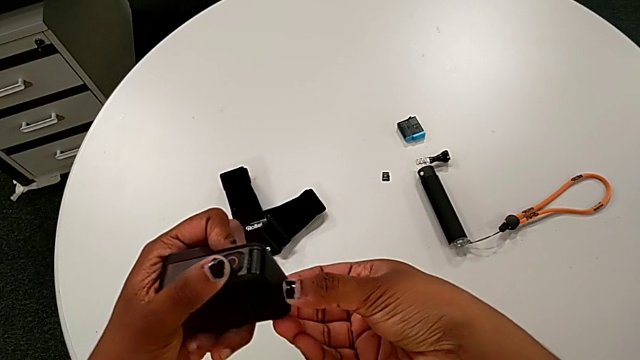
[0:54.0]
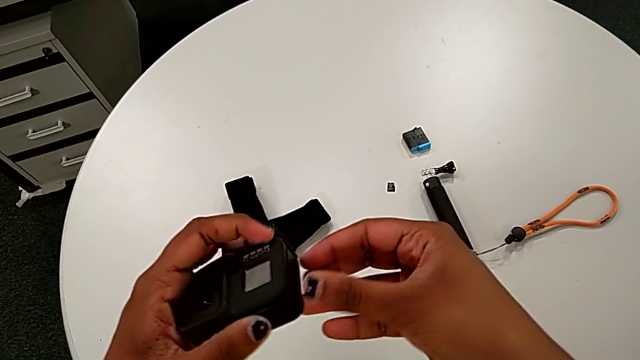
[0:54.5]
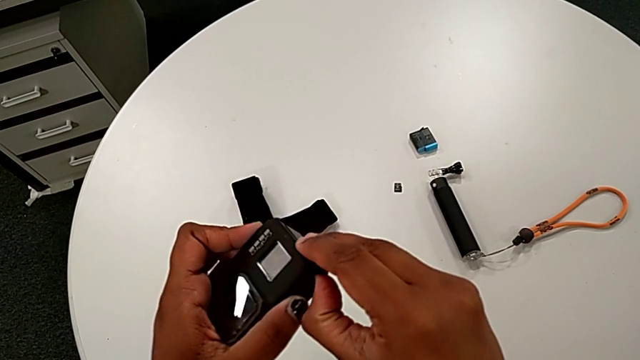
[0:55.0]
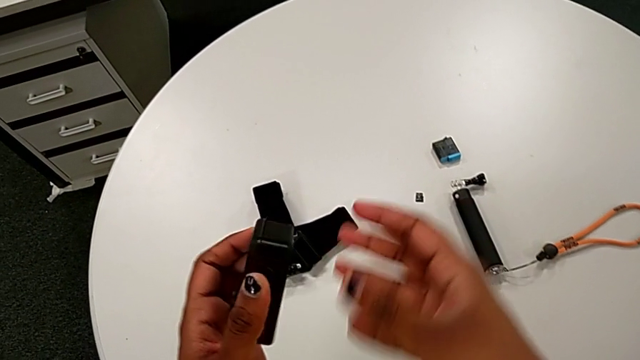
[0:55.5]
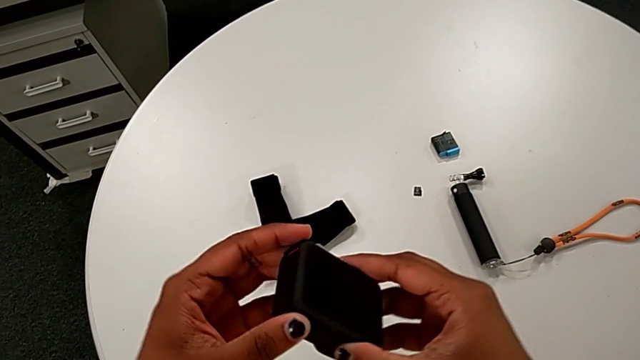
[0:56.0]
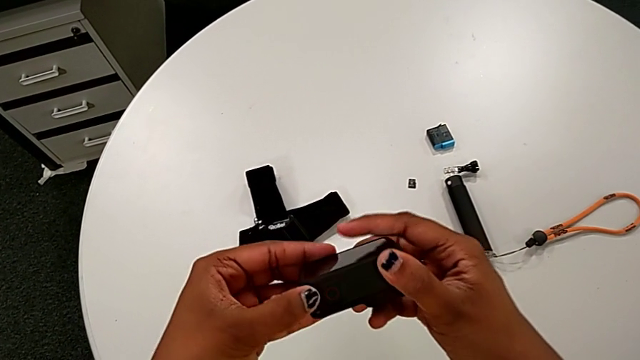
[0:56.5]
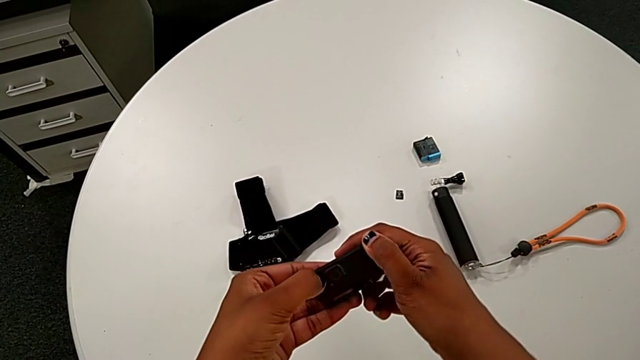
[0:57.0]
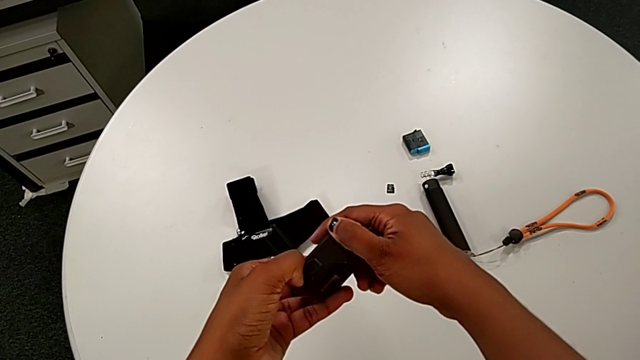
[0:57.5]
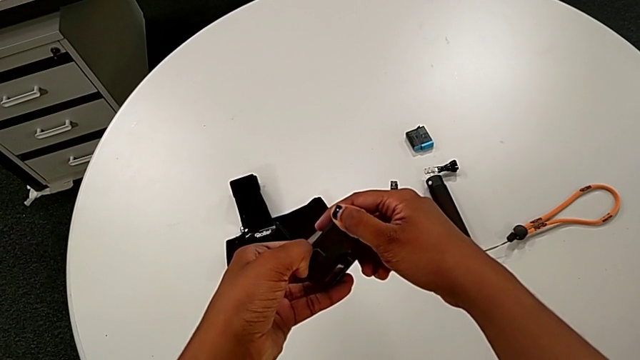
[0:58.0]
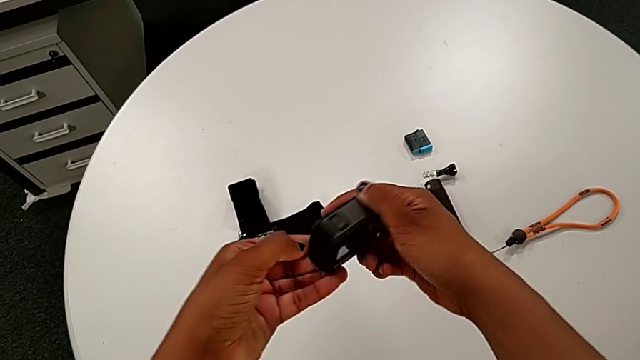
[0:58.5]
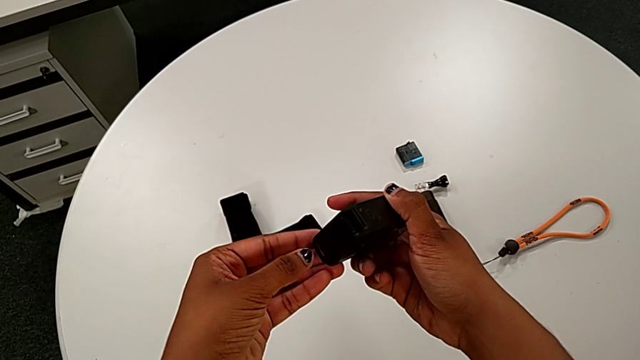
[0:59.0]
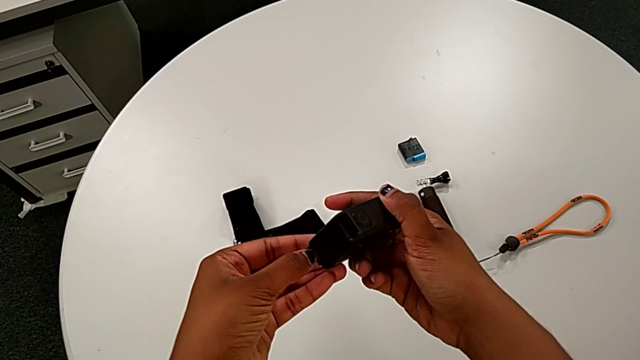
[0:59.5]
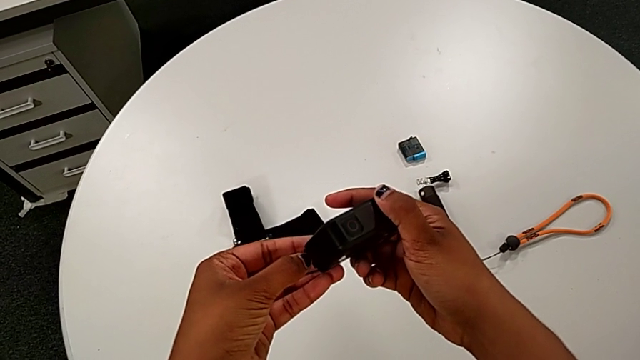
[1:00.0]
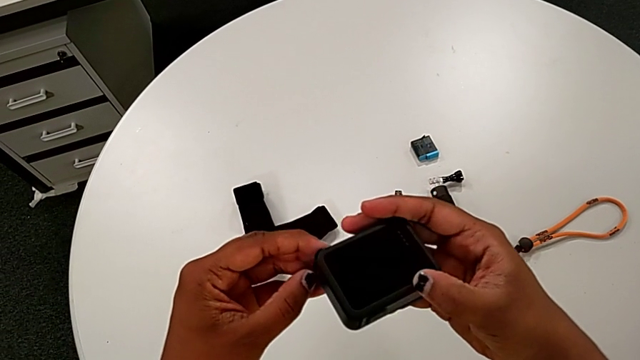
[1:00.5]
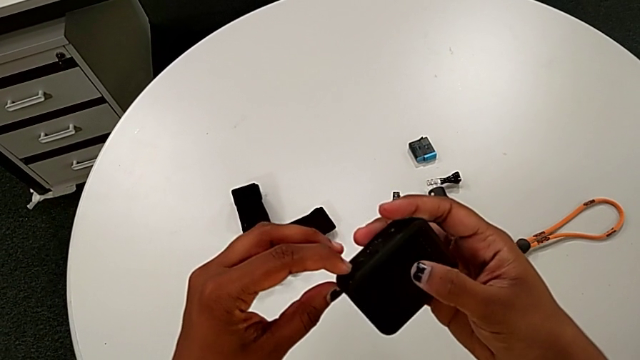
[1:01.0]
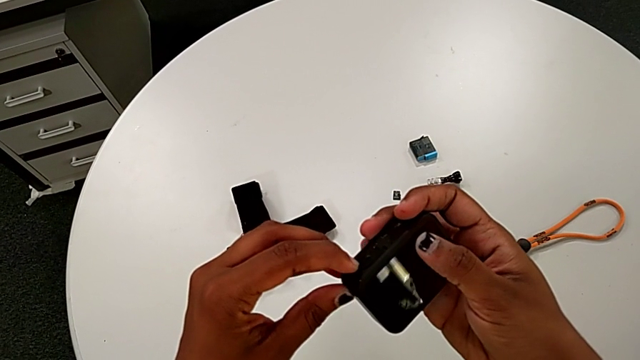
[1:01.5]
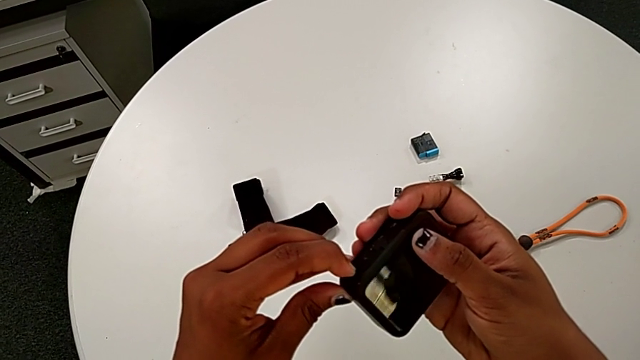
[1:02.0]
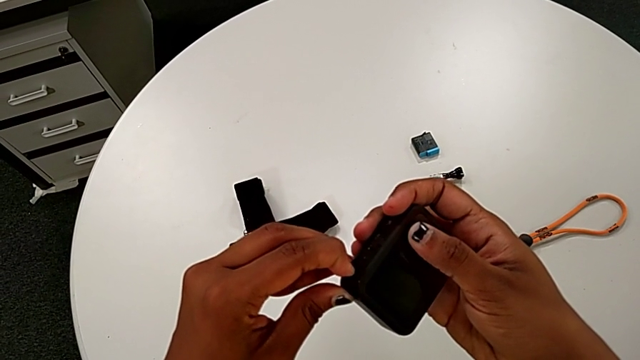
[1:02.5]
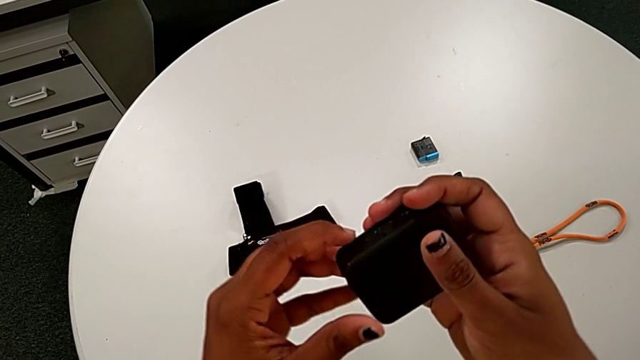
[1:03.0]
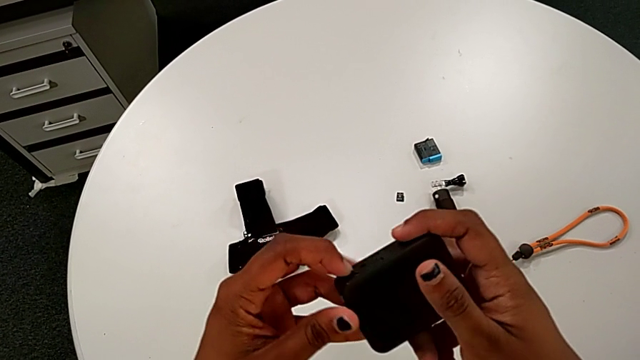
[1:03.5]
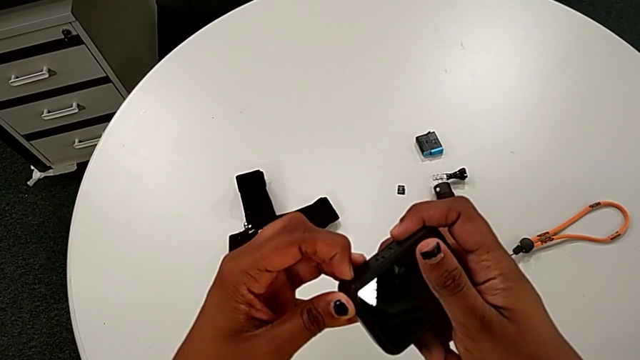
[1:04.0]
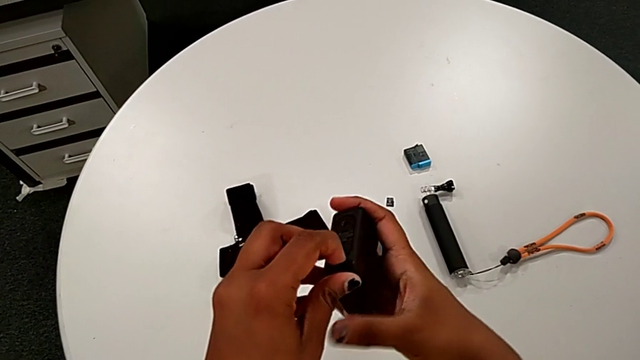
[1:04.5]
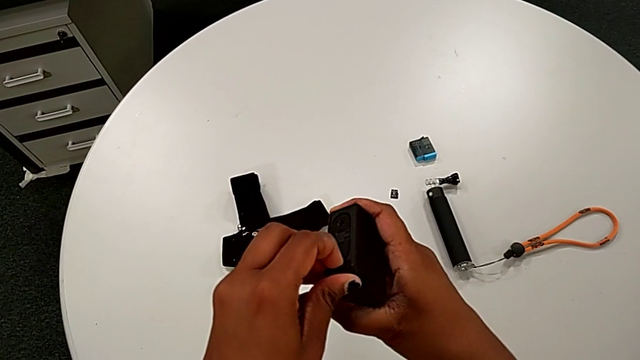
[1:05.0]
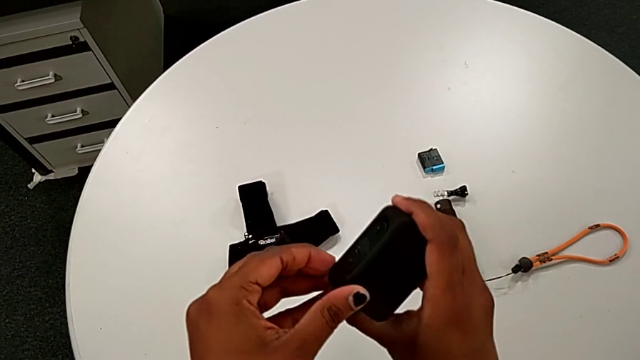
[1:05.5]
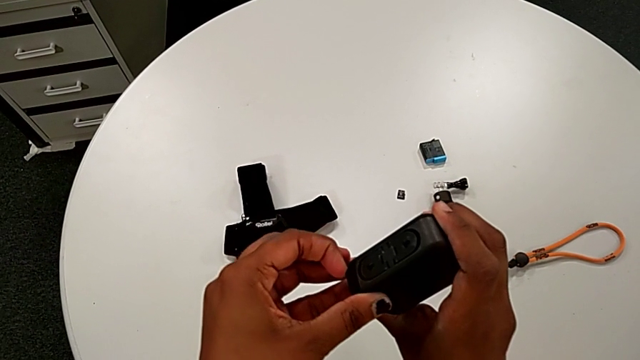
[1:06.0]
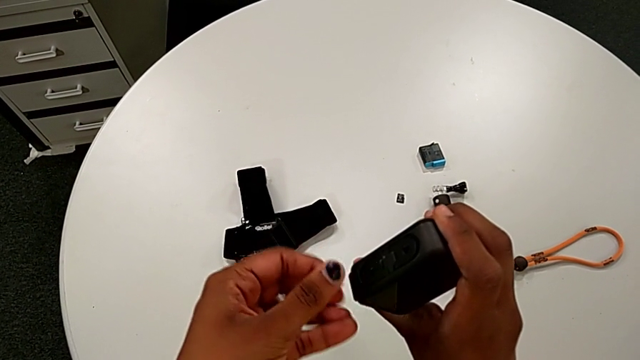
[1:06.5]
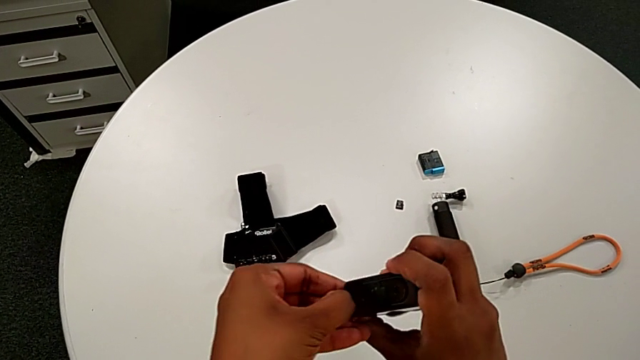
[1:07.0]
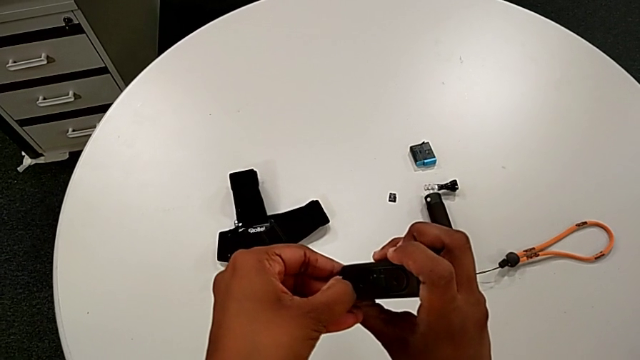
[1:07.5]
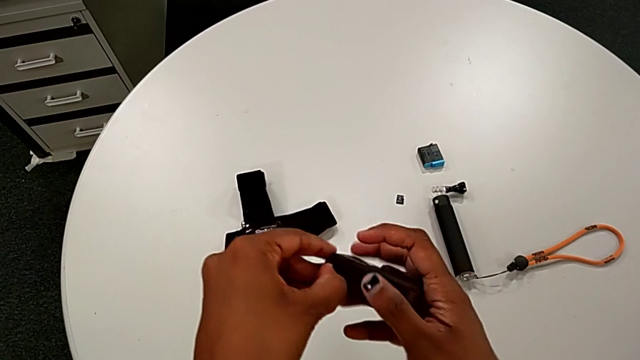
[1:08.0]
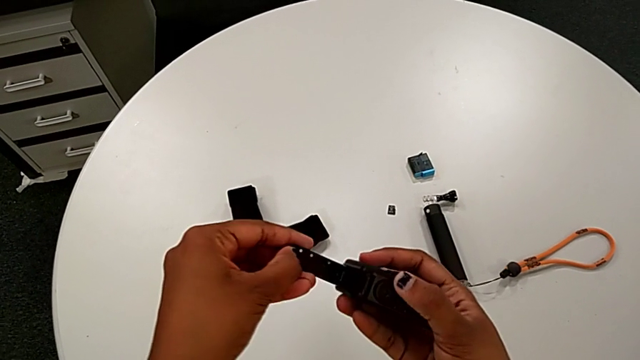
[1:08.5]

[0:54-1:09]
The camera wearer is changing the old battery for the GoPro. They rotate the GoPro and open the battery door.

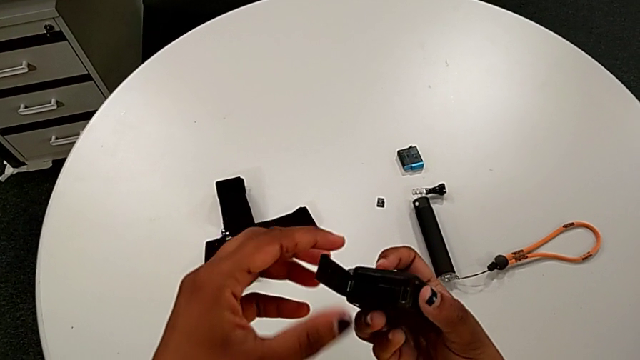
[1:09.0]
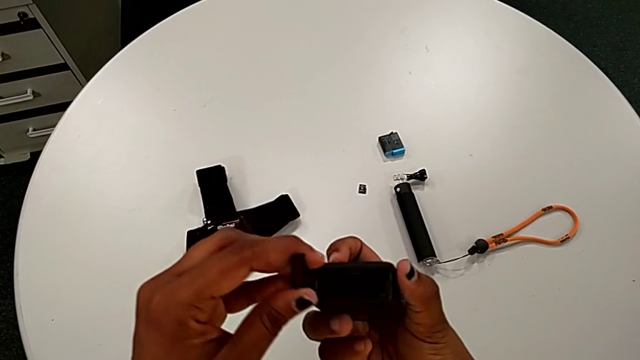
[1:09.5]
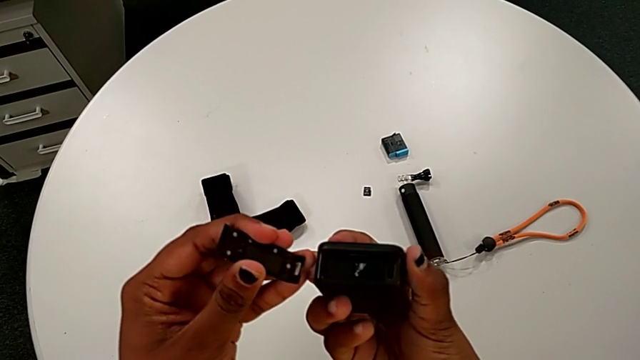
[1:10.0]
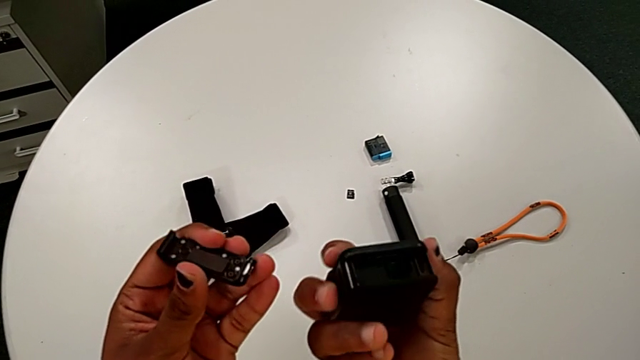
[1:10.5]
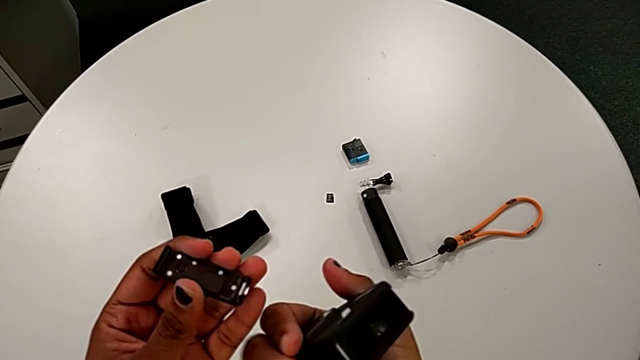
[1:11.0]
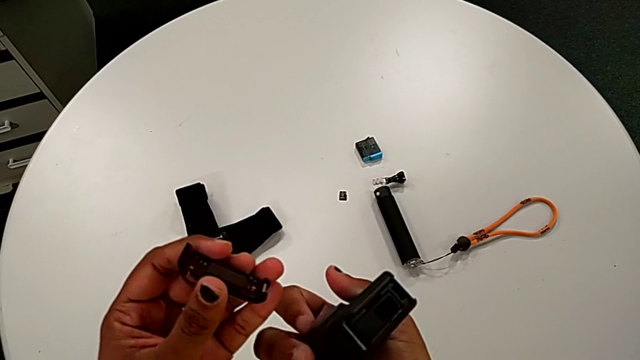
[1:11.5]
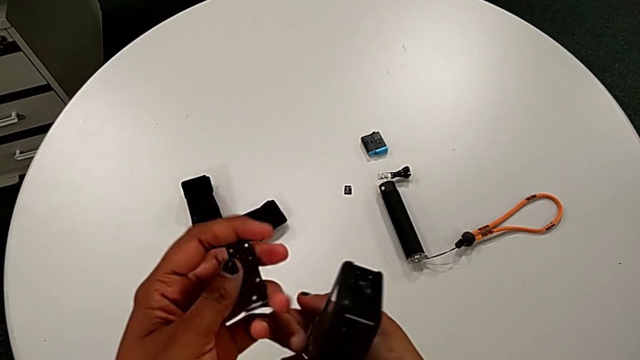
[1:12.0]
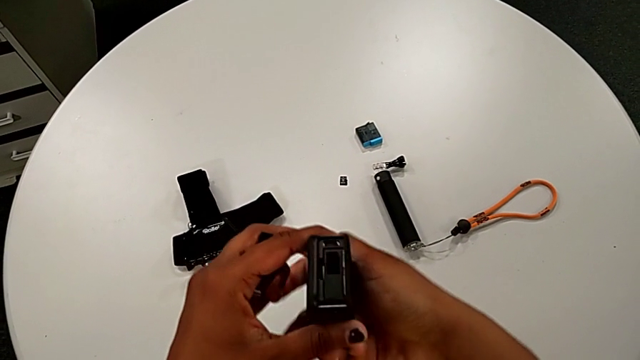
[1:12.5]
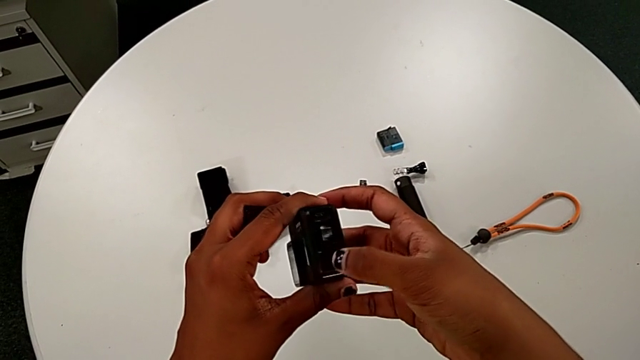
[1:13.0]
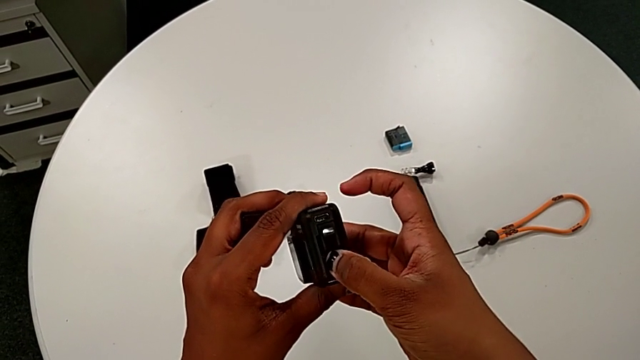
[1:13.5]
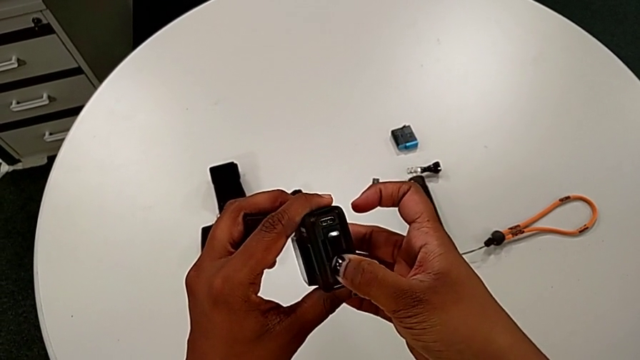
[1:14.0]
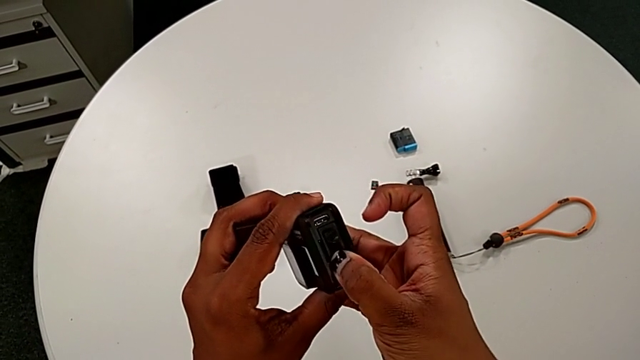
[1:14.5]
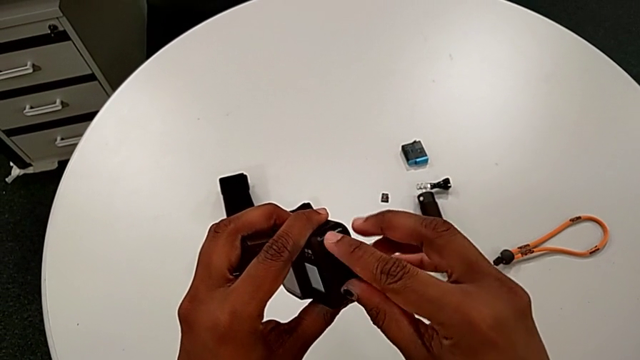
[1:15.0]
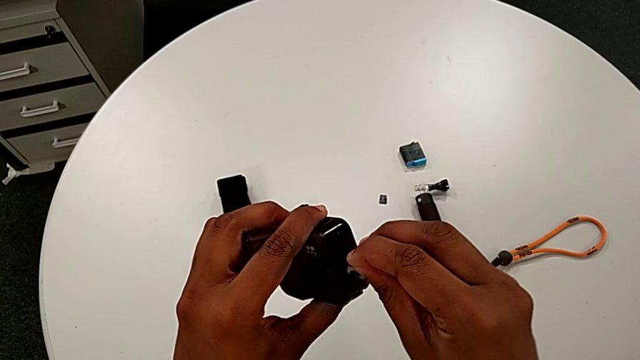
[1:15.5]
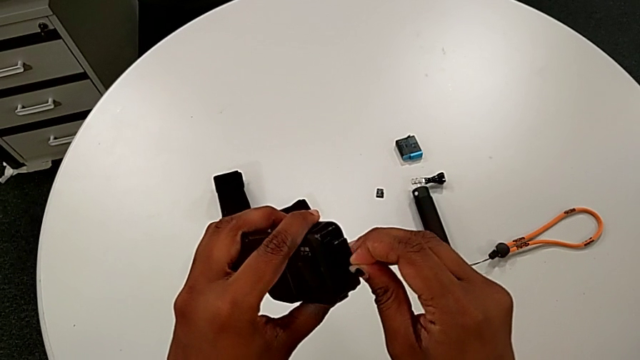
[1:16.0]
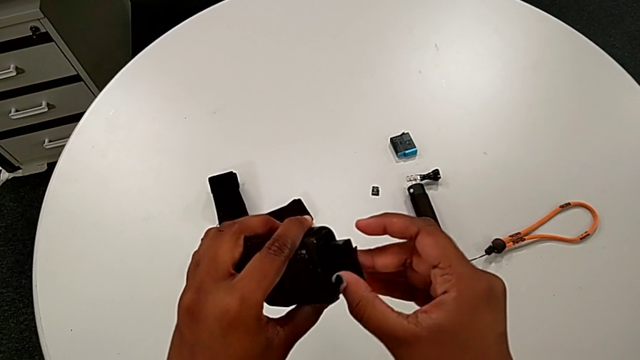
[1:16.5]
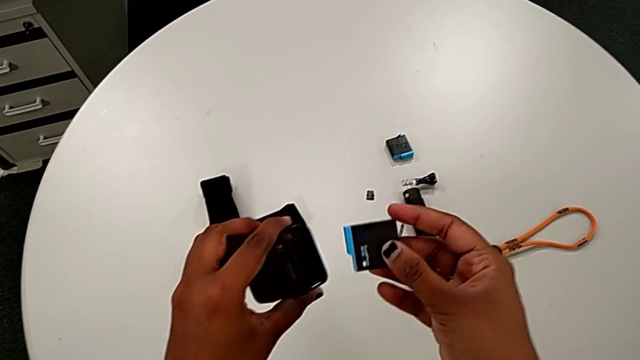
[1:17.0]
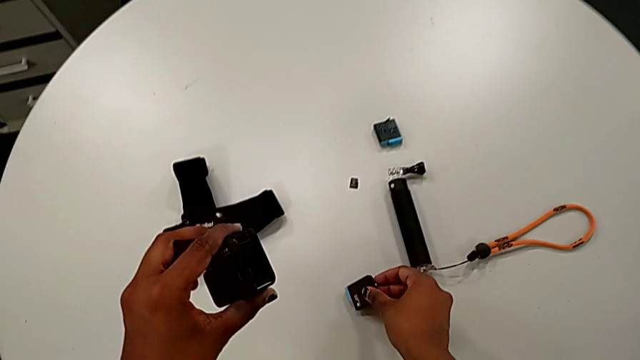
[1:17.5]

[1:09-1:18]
The camera wearer is changing the old battery for the GoPro. They withdraw the battery door and pull the old battery.
